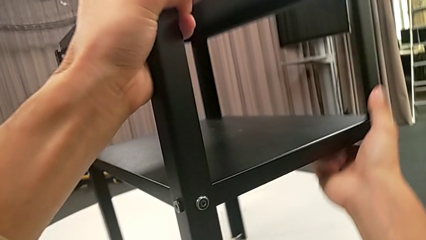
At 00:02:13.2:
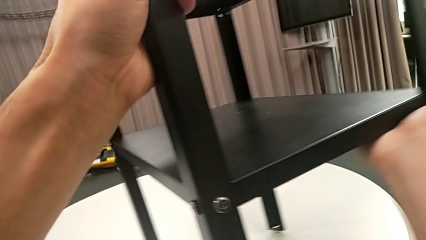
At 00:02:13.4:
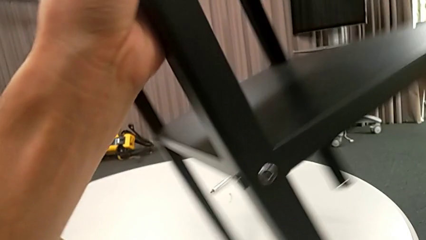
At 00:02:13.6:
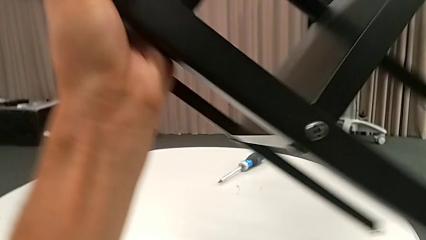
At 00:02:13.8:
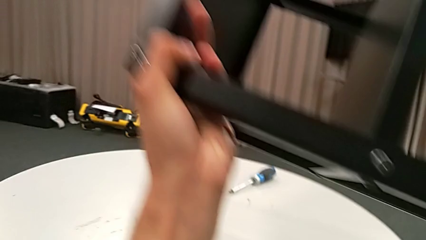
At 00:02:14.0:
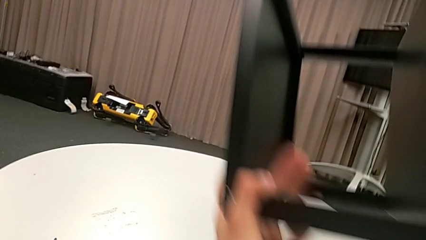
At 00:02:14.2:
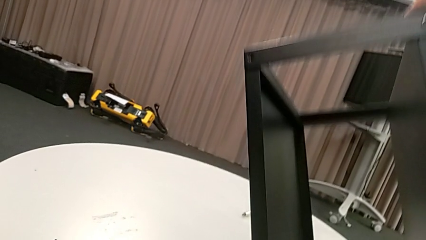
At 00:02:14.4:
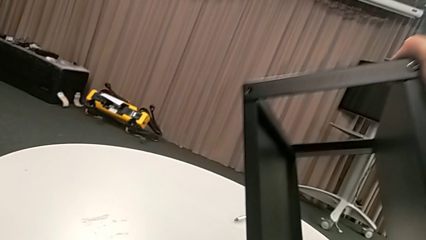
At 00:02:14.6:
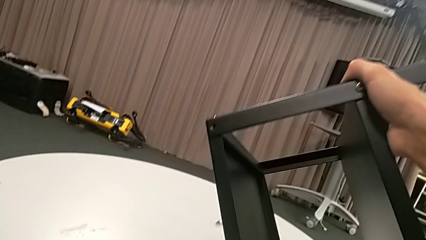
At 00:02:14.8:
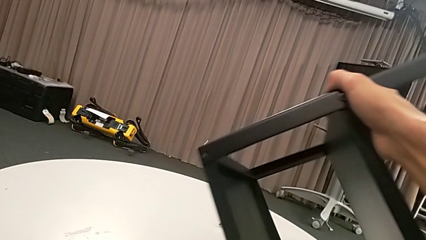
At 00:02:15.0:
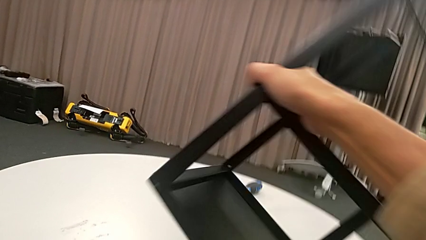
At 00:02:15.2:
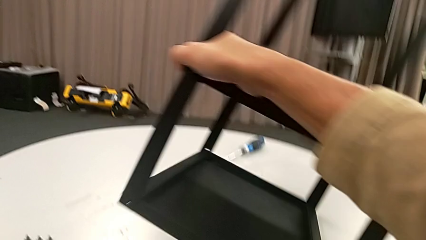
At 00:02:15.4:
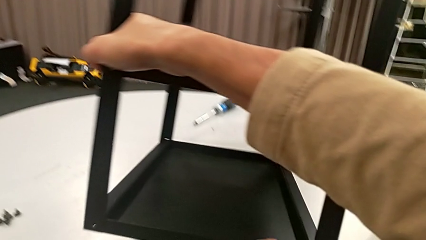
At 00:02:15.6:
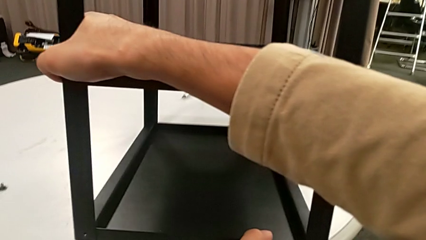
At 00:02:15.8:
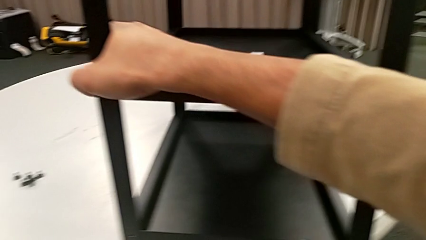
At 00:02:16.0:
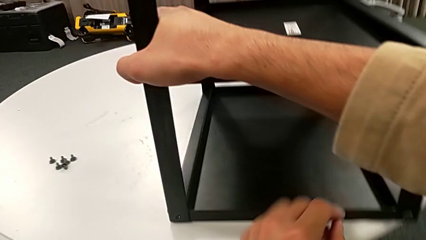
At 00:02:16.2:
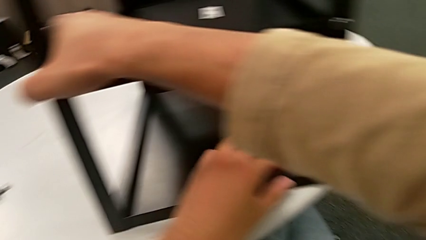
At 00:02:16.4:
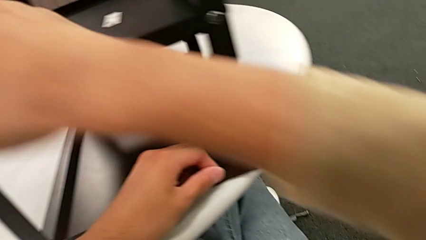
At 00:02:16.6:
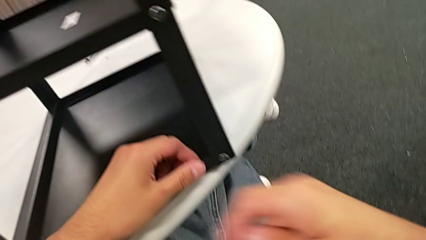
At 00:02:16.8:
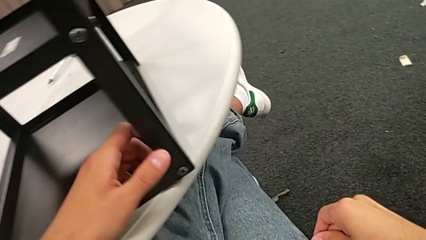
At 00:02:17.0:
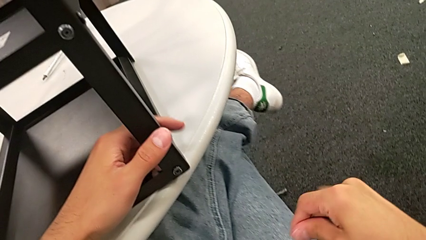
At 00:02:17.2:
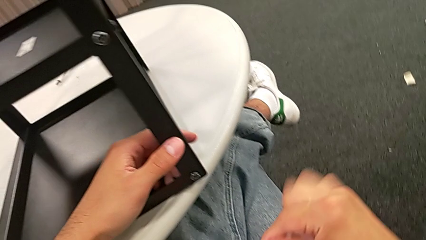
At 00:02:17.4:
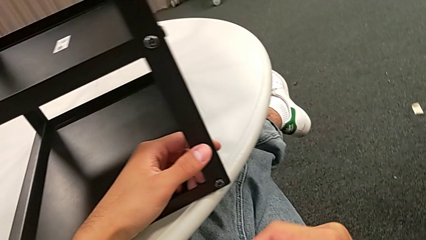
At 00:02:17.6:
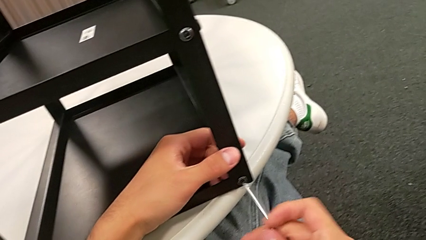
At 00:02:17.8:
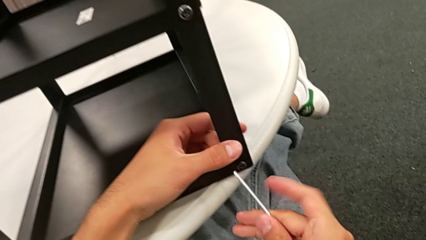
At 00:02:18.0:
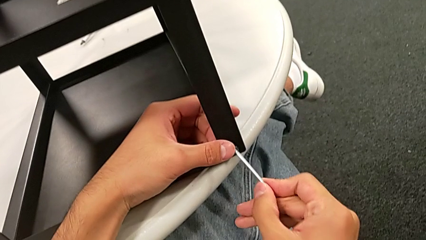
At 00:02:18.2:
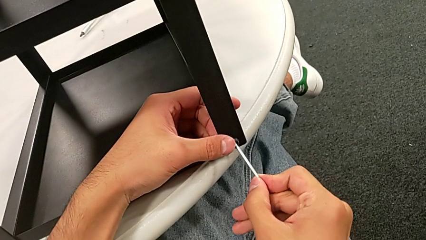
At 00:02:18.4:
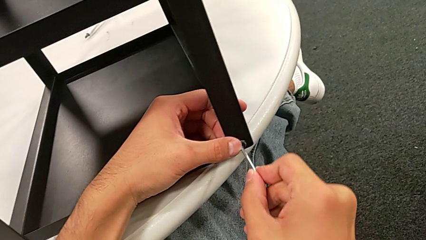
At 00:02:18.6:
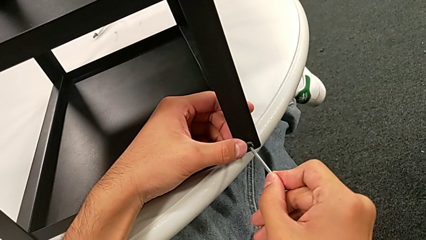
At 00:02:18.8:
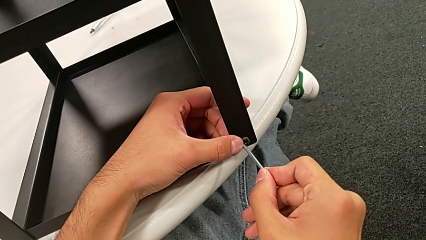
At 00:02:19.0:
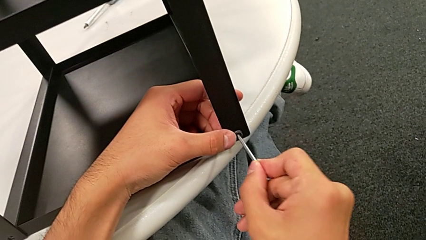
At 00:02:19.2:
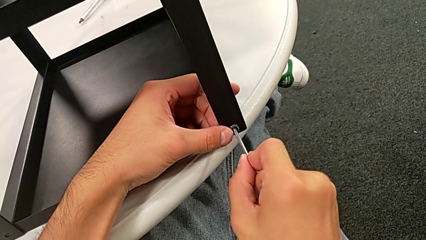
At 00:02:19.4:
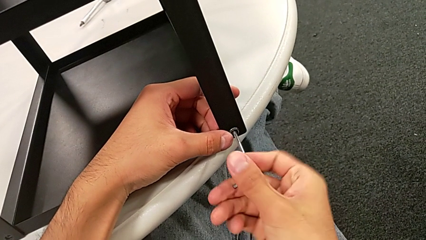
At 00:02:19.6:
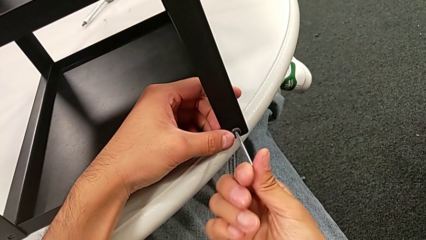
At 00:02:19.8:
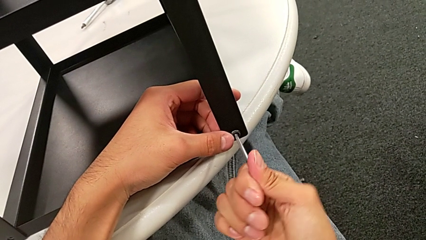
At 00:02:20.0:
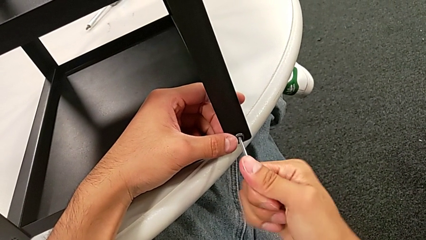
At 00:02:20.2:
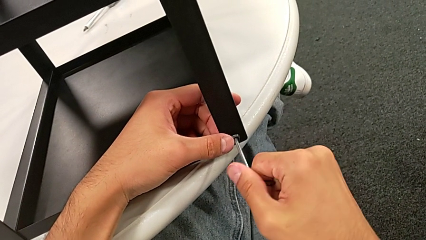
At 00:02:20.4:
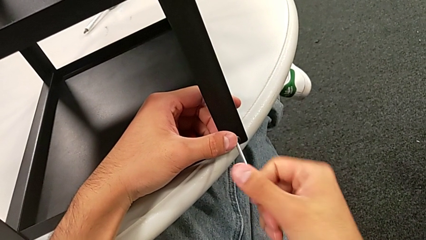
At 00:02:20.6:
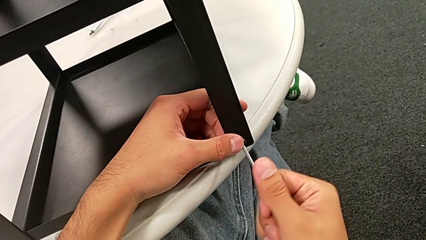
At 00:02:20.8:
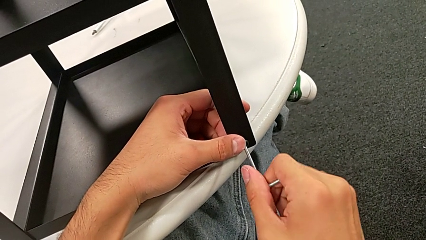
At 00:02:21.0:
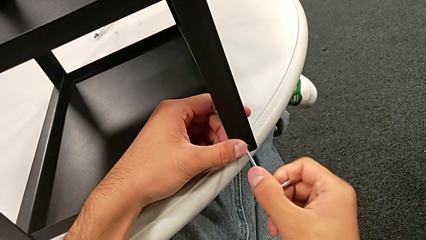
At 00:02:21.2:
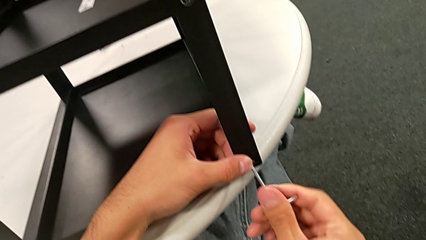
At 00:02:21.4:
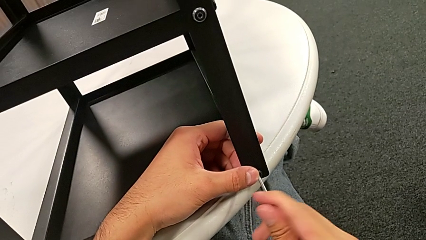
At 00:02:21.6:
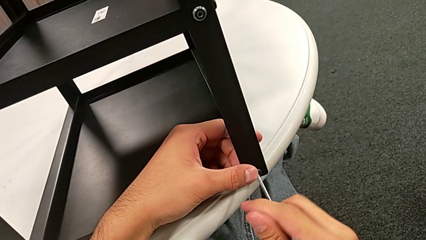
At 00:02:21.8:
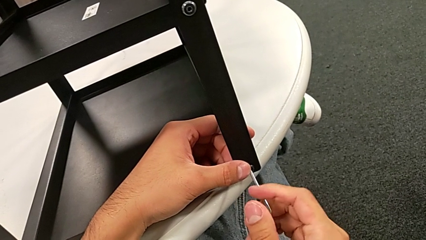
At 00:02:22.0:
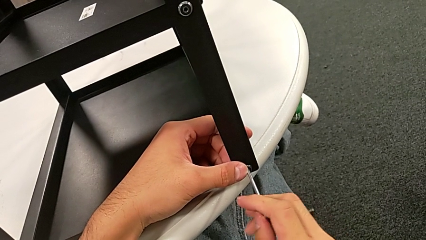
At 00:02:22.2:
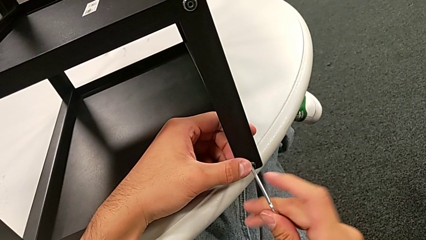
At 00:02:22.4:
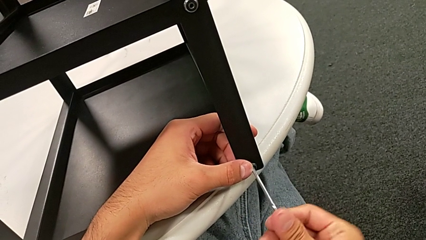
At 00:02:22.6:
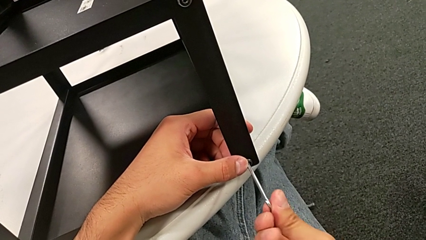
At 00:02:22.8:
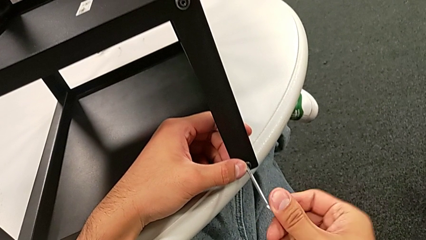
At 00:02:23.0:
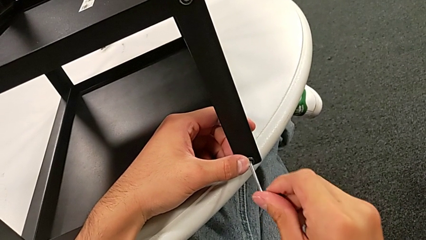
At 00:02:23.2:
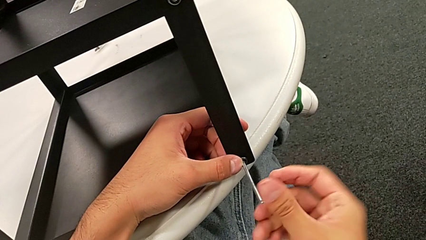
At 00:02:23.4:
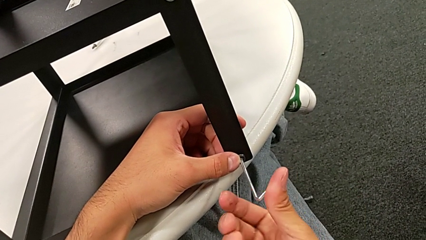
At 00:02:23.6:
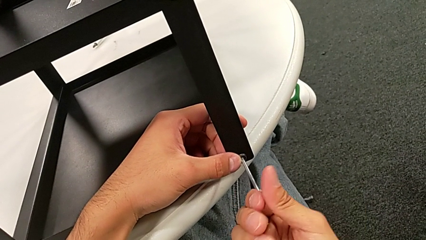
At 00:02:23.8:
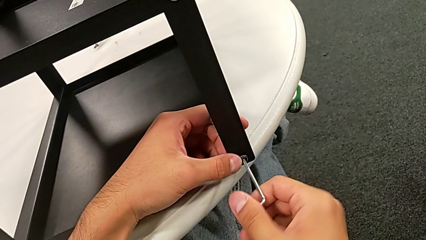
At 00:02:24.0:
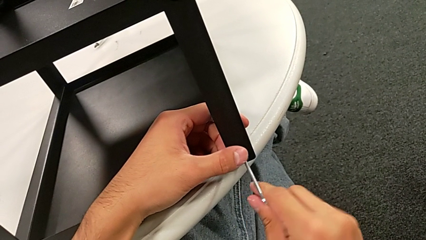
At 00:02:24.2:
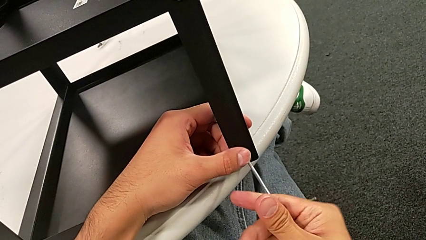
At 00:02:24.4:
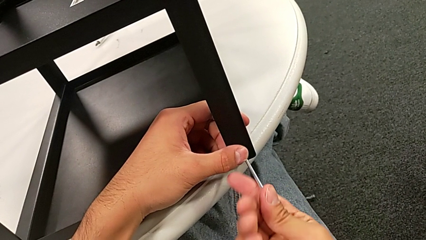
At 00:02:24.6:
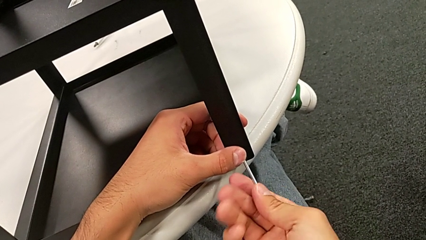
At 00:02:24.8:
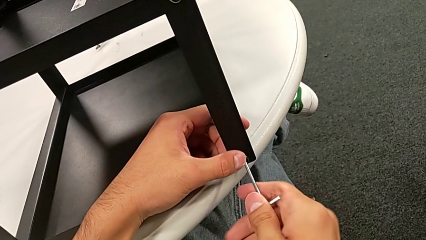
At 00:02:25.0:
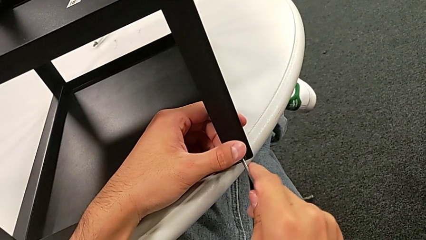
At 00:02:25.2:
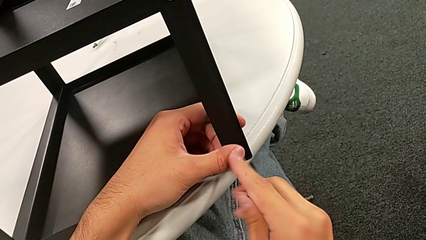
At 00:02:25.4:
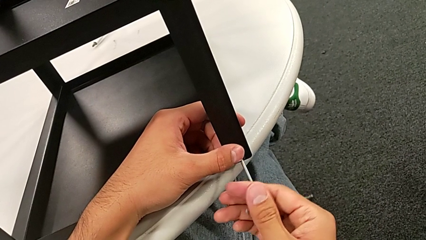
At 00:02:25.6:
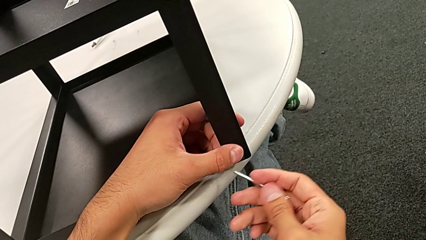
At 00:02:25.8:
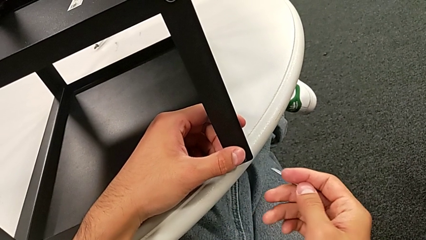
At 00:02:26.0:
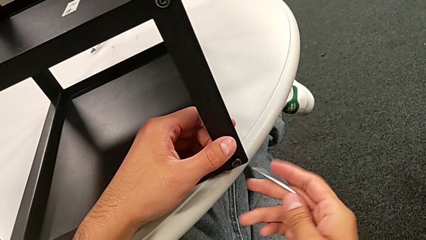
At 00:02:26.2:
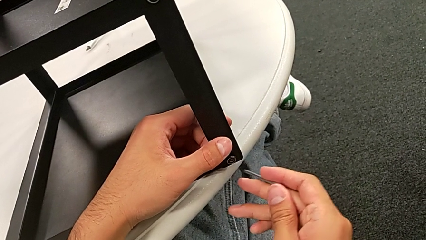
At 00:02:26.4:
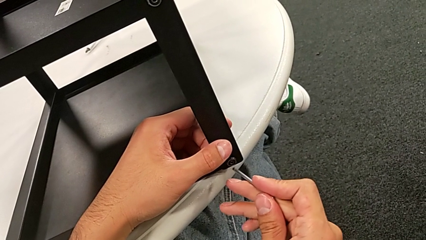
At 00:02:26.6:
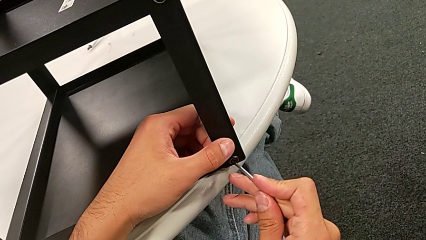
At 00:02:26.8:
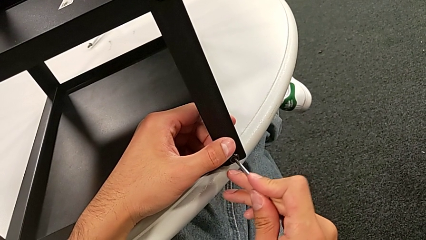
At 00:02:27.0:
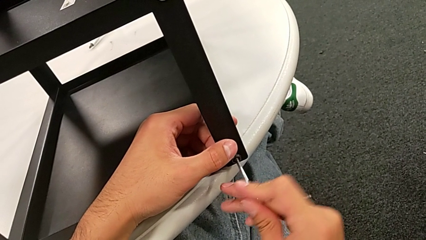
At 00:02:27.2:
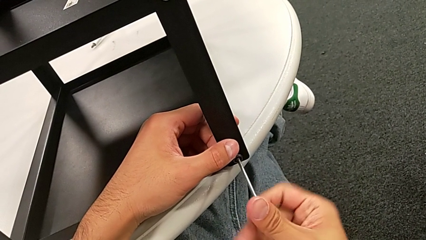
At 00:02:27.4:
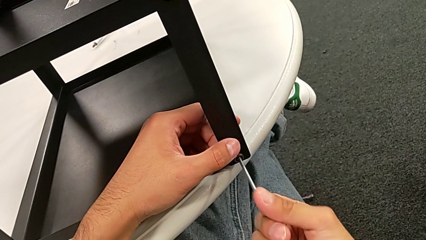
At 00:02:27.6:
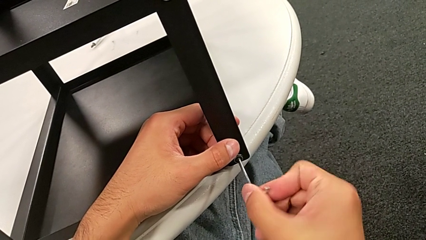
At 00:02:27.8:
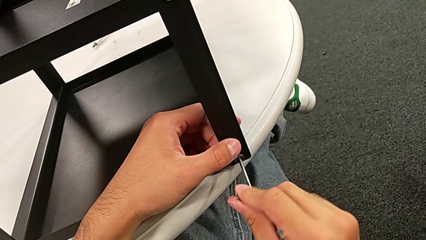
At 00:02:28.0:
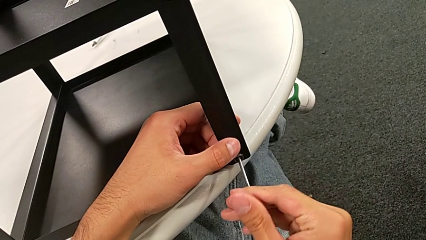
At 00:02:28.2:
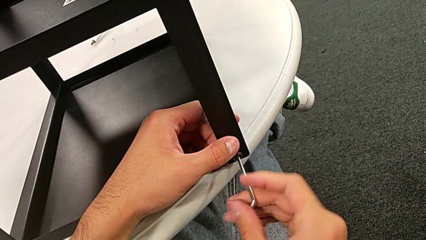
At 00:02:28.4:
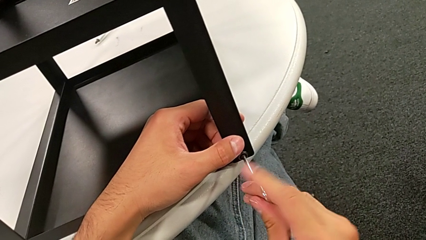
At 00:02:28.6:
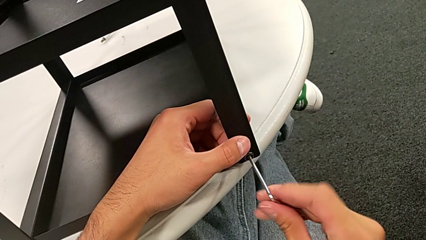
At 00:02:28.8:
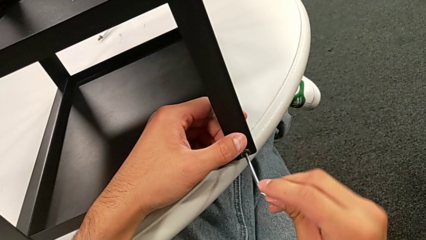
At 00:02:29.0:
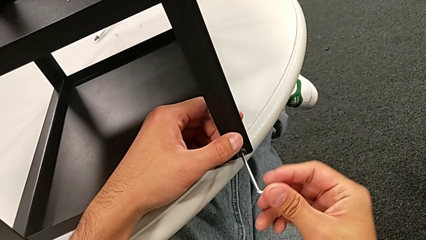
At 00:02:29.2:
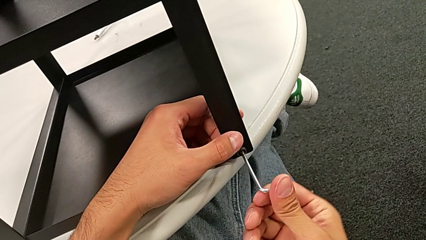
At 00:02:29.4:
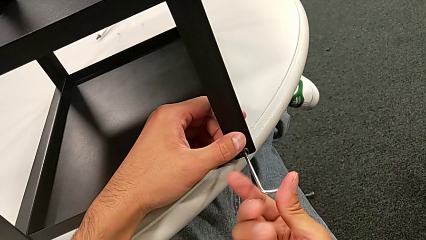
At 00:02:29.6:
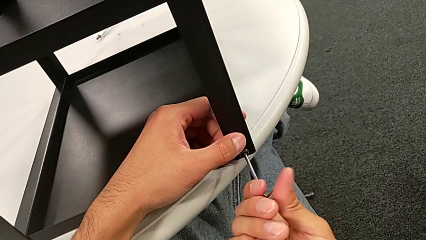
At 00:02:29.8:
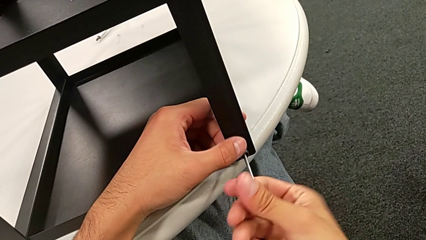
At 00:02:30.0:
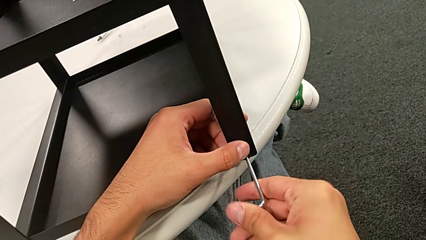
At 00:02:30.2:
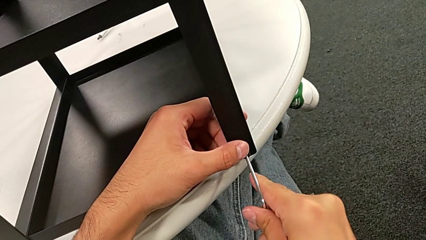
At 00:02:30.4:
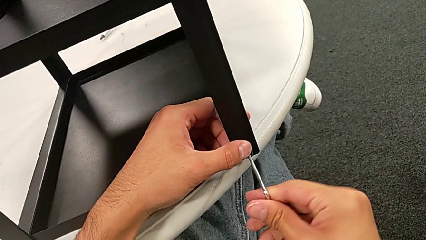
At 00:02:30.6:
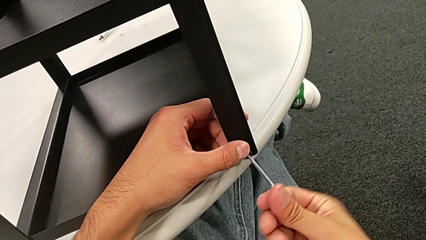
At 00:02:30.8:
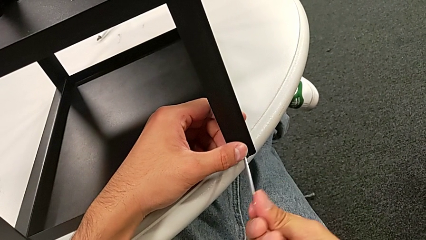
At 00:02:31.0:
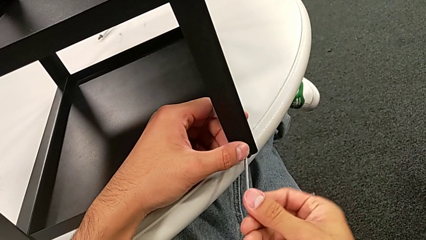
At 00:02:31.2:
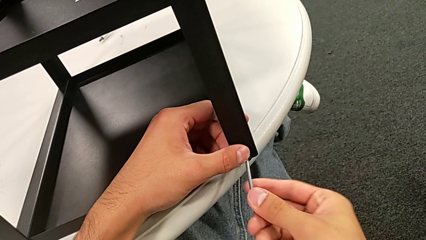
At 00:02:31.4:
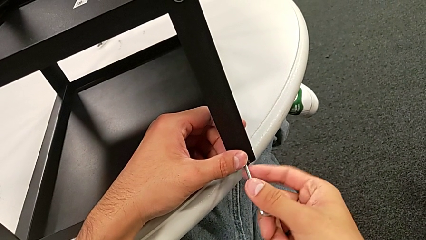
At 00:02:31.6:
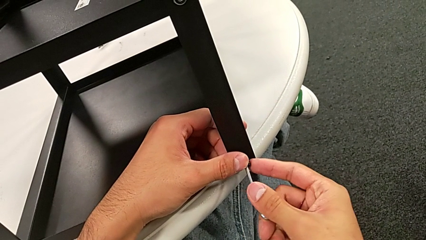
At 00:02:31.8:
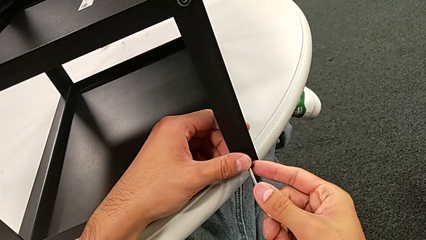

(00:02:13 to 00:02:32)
The camera wearer is unscrewing the second hex socket head on the second leg. They keep rotating the nightstand, approach the hex socket head, insert the Allen wrench, unscrew the hex socket head, withdraw the Allen wrench, insert it and begin to unscrew the hex socket head.
